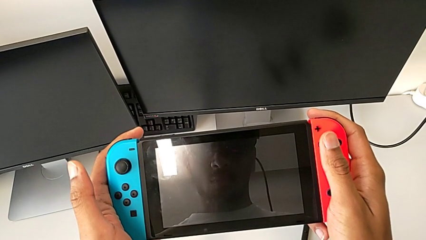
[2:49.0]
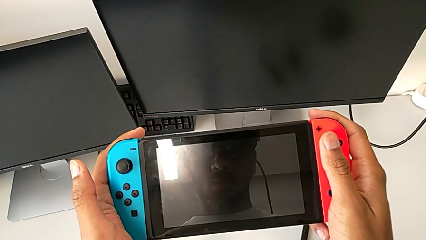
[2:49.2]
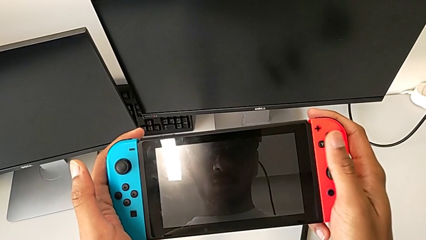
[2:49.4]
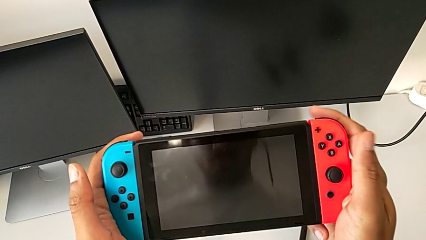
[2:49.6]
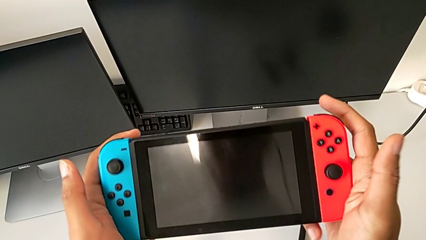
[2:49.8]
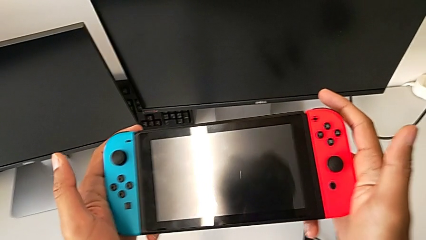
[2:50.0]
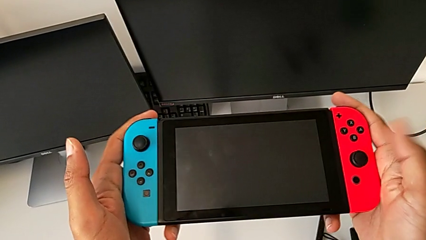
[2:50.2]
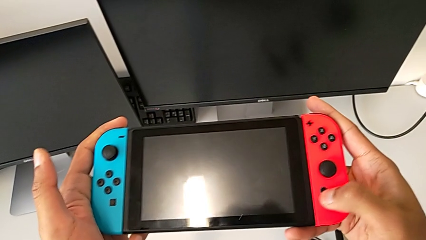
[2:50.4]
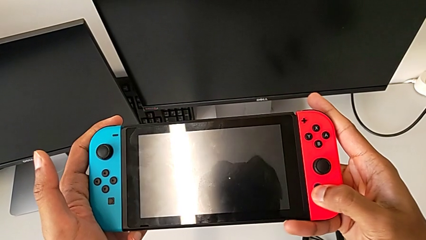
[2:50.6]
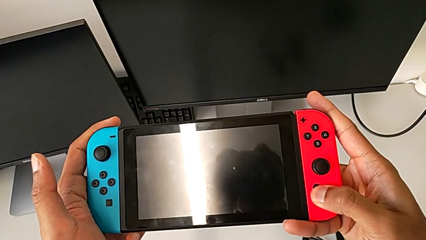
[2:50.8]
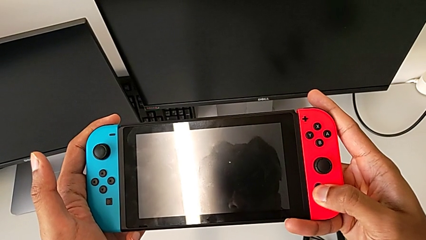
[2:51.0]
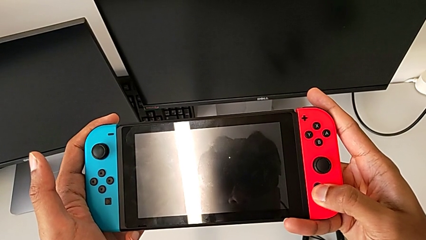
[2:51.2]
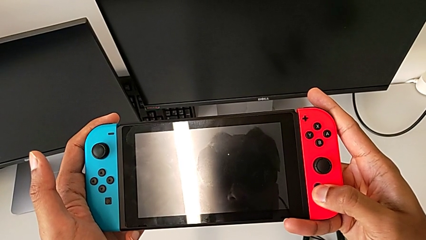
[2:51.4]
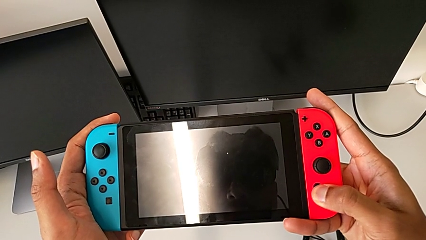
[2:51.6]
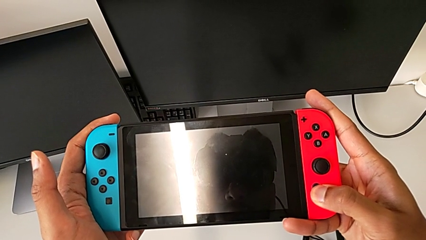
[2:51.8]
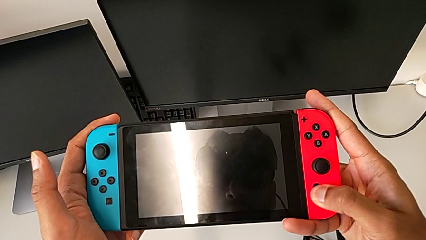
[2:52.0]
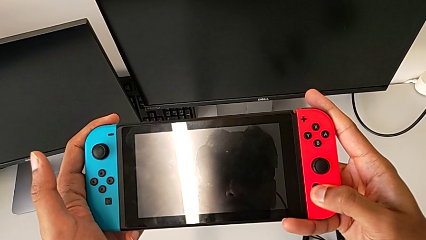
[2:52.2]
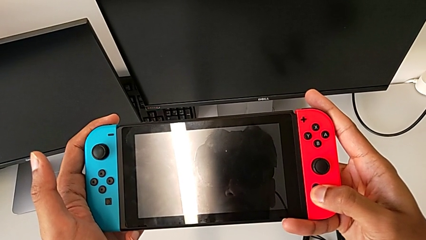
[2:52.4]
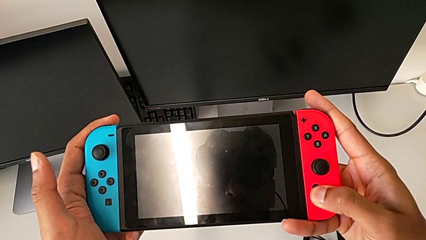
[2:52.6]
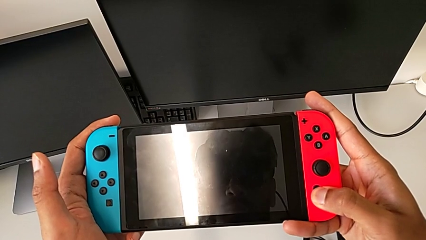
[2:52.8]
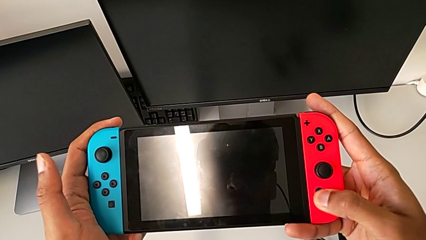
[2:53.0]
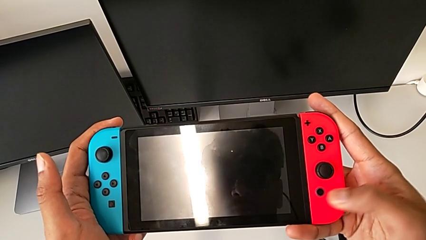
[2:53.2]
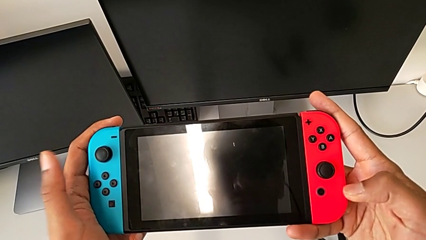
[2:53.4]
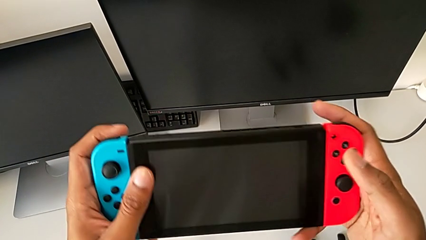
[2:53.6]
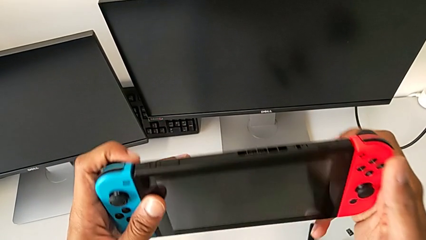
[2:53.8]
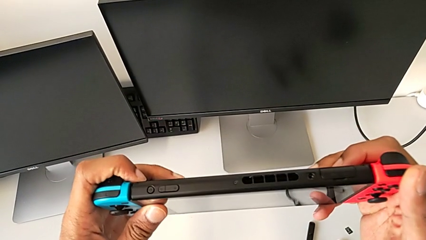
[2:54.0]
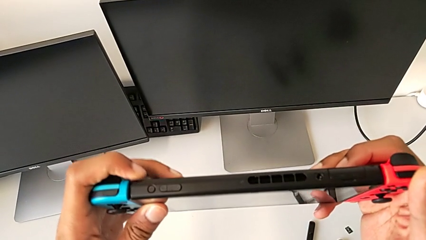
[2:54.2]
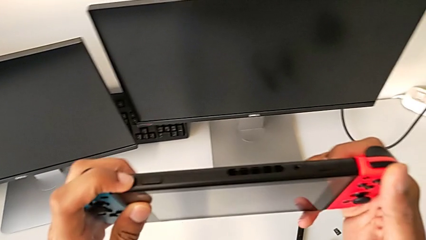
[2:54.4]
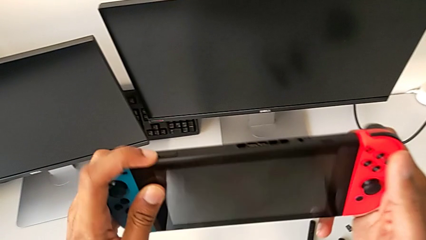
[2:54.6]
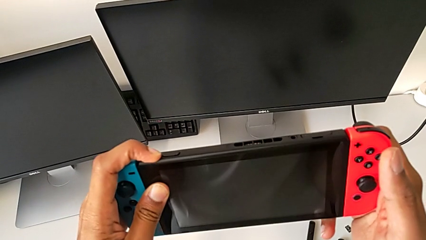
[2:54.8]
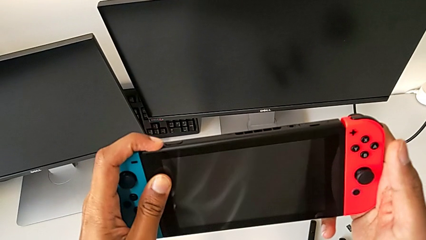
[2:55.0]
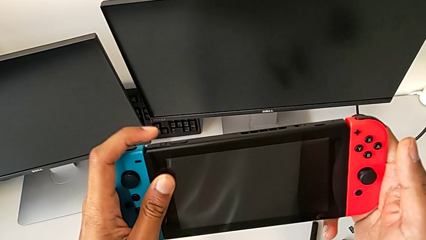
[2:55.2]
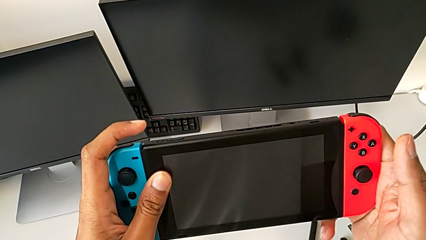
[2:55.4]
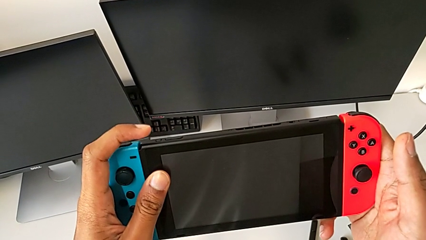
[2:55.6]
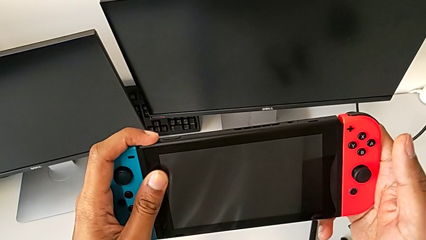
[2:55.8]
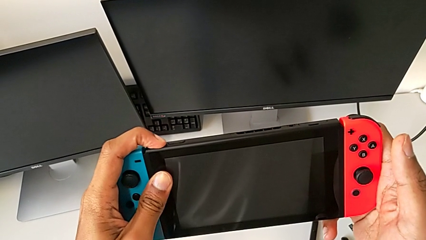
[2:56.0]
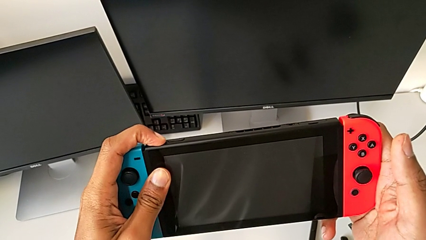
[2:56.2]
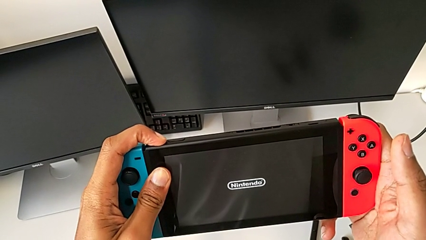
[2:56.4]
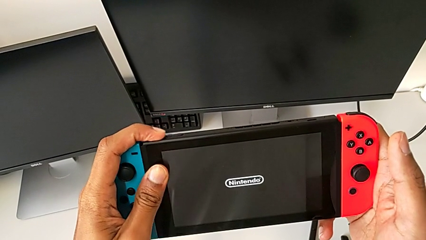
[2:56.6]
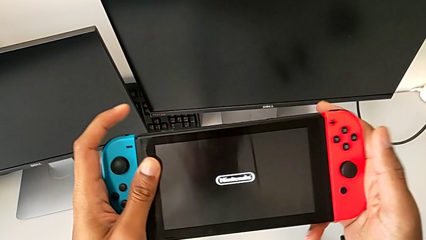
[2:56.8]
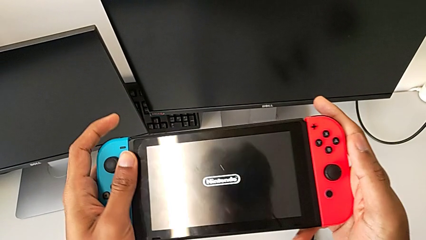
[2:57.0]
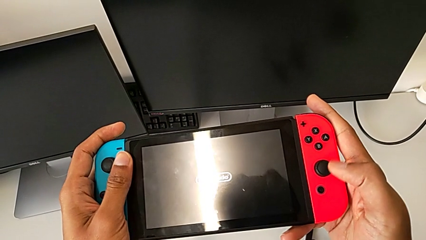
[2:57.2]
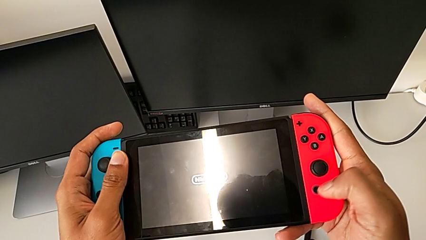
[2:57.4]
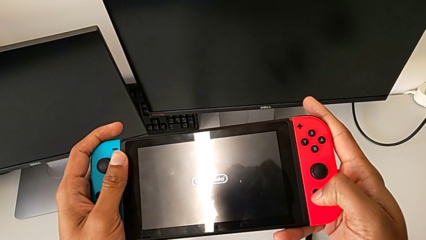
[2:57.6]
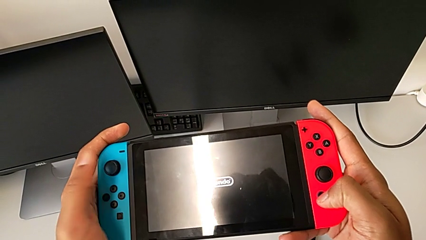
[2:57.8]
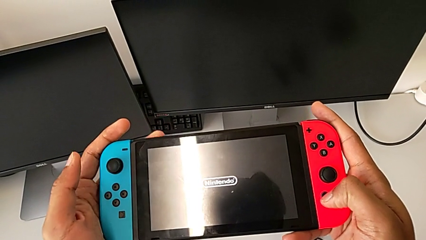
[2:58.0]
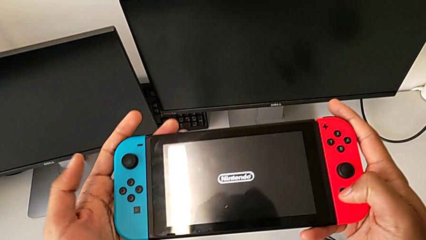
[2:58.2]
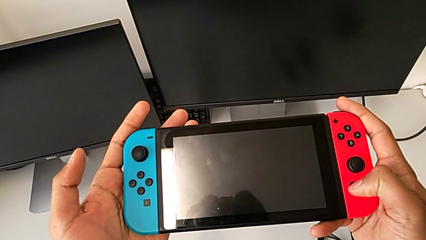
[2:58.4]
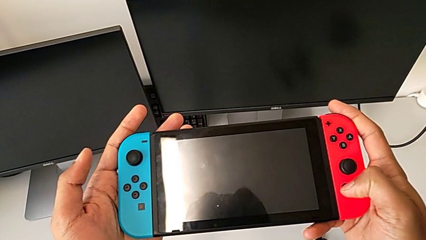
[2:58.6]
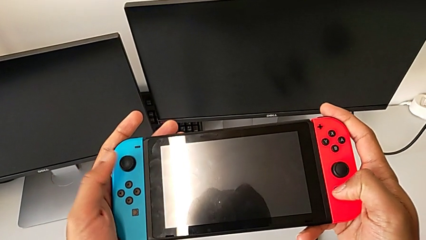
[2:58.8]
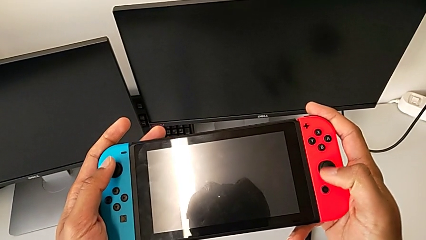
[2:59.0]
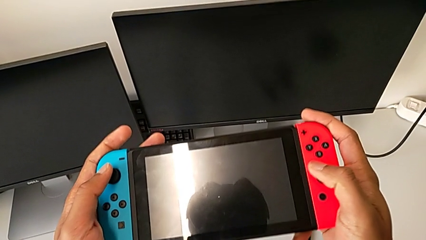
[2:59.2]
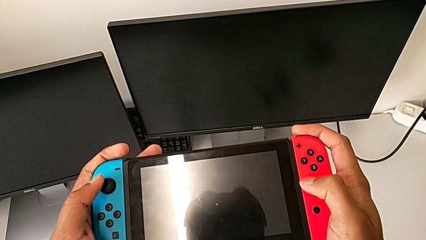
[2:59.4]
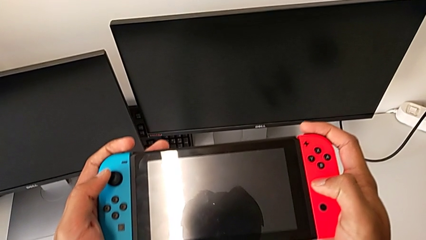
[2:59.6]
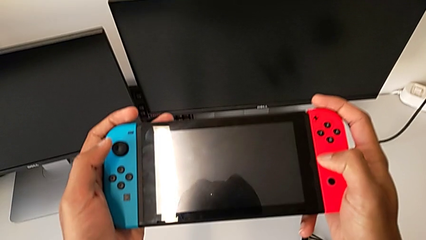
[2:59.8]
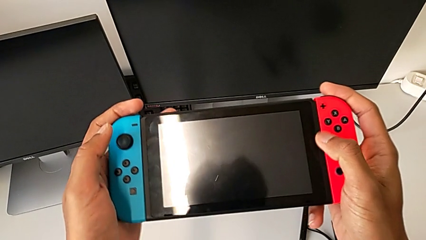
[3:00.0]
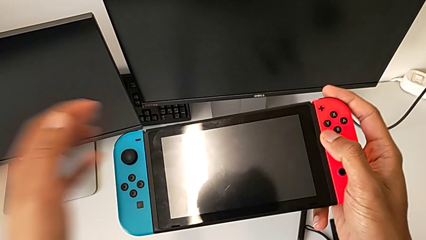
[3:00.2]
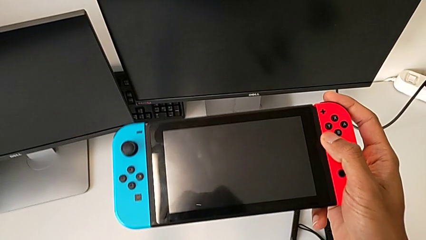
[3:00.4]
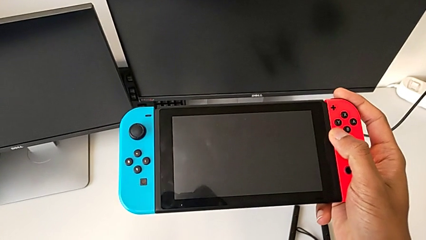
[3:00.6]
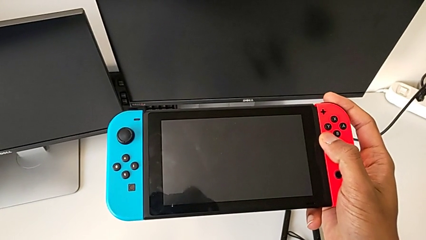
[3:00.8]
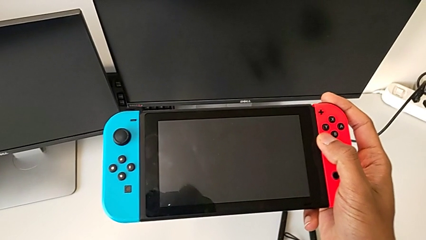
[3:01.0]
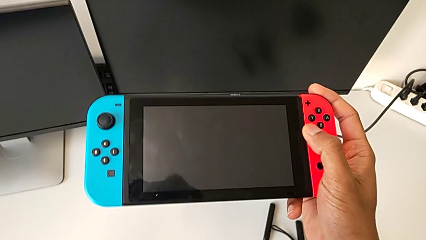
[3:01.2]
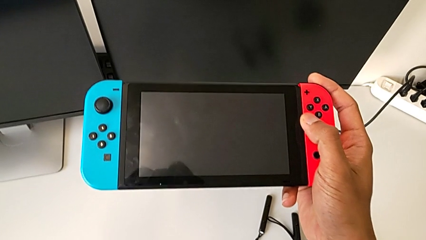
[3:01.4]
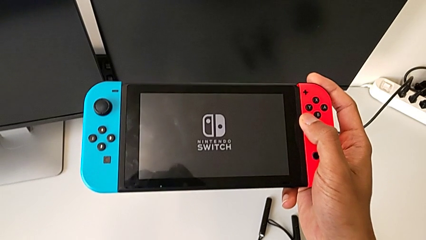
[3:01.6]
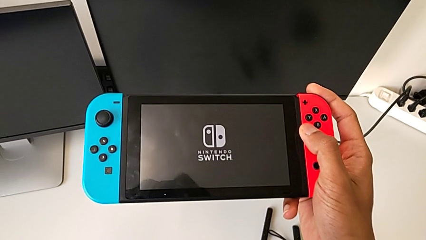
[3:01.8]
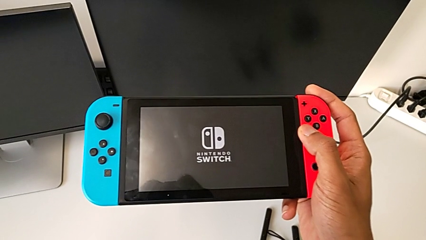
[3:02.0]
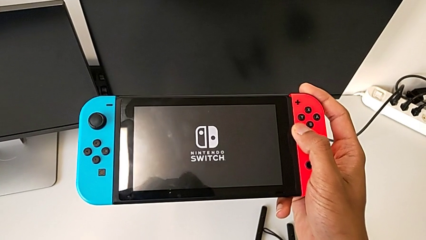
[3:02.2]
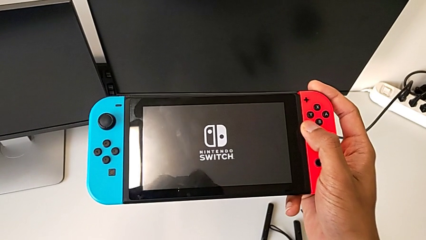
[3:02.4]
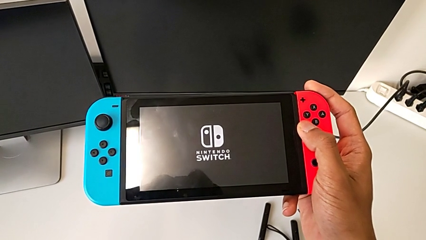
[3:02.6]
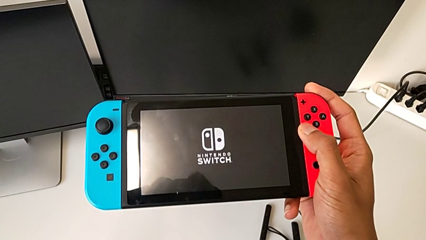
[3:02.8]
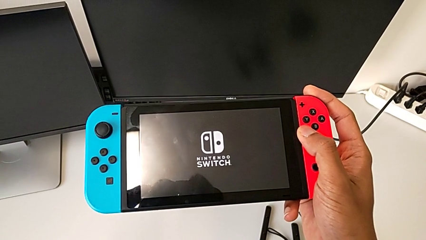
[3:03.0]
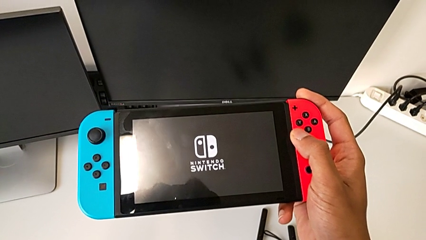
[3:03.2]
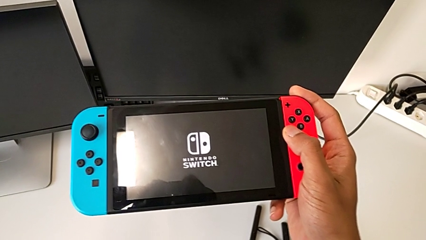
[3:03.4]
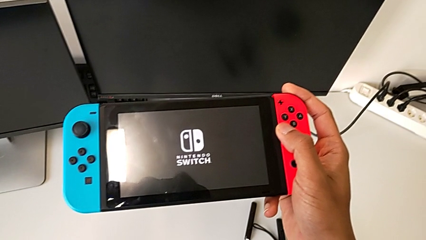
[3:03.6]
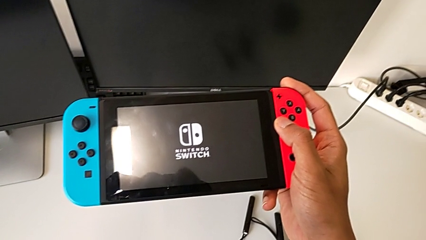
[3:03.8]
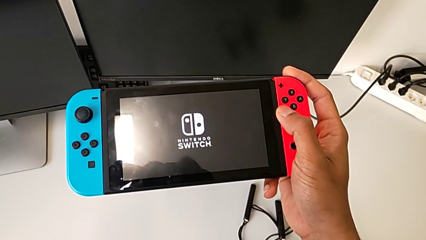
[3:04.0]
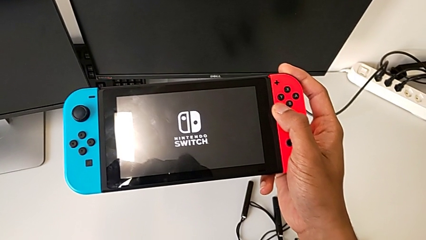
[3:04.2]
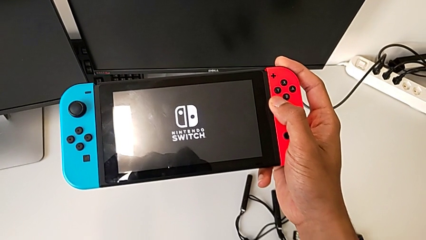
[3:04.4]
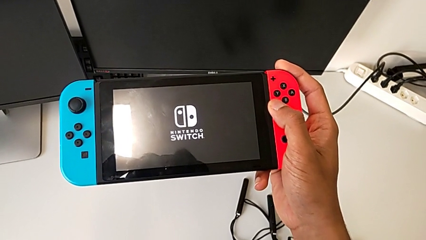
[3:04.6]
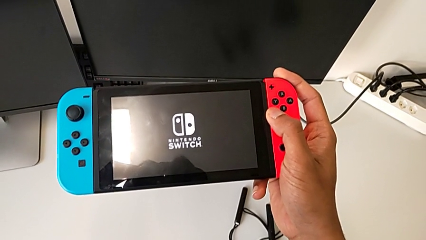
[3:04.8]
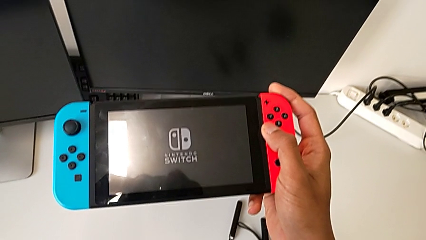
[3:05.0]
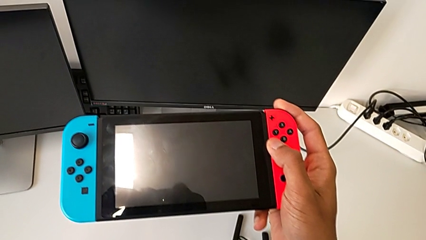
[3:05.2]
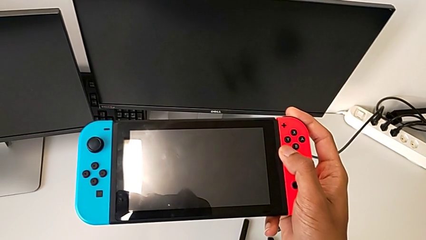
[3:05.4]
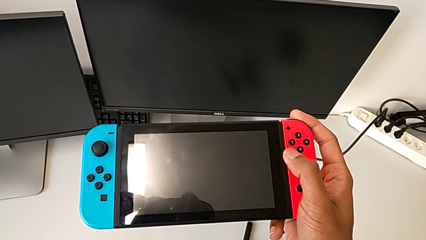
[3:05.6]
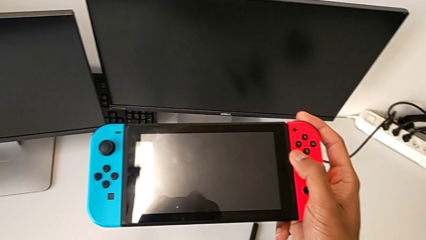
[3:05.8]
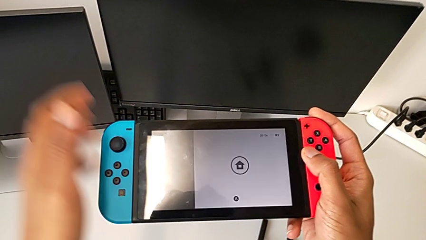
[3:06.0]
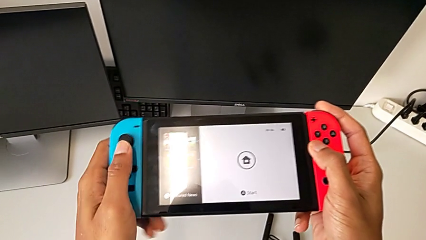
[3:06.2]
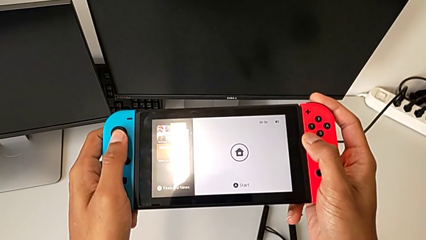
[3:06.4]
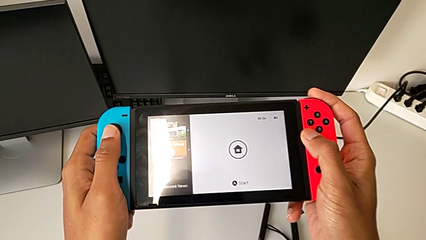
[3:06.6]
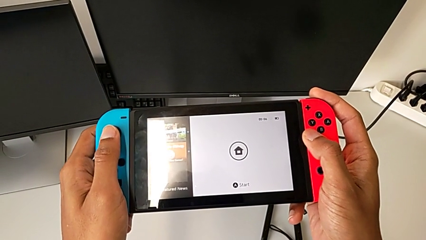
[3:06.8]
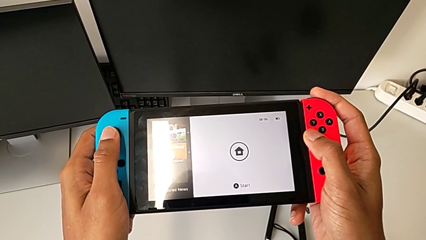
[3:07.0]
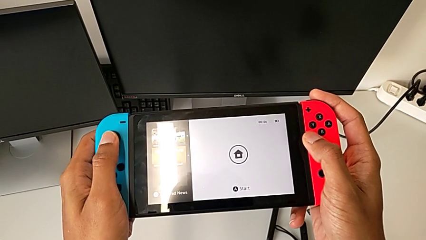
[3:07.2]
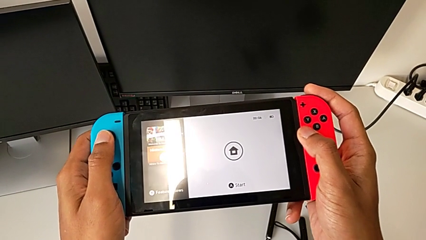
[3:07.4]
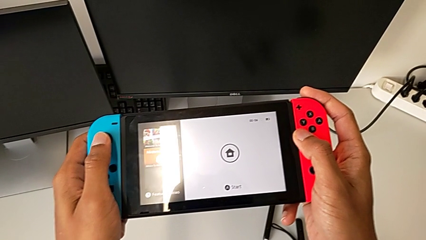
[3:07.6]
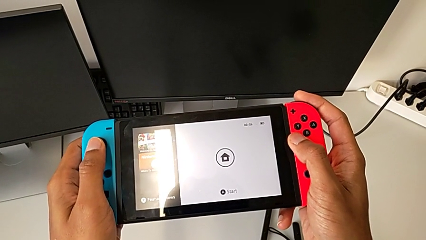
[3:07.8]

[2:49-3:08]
The camera wearer turns on the Nintendo Switch. They press the button.
